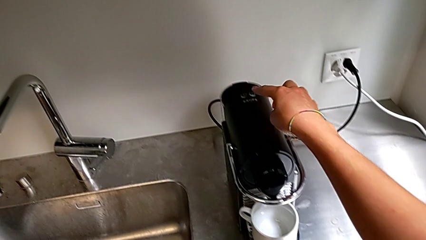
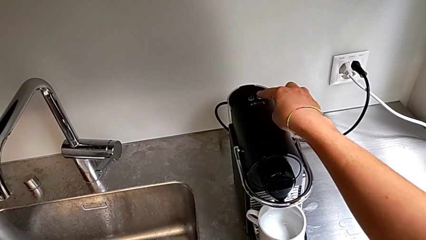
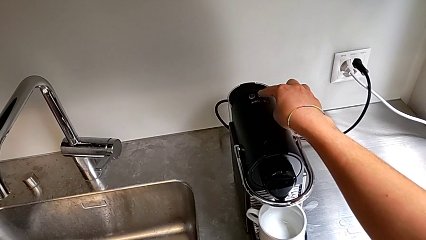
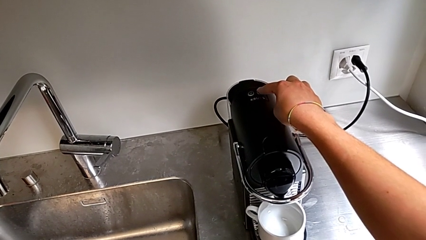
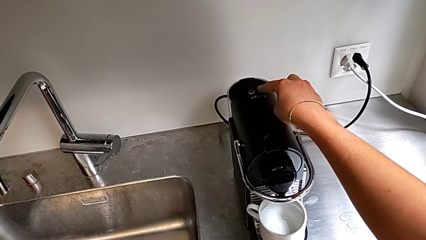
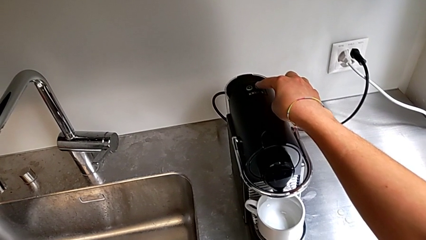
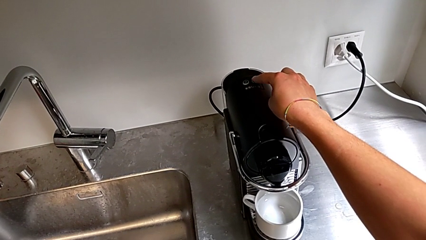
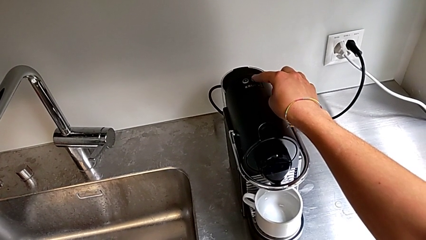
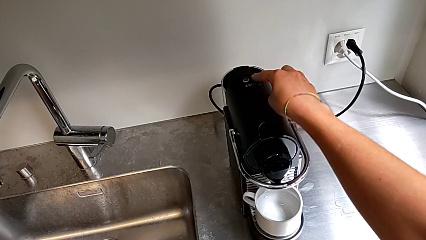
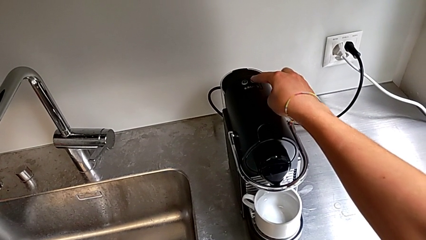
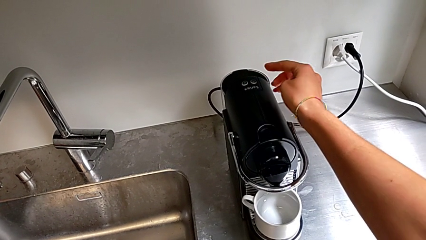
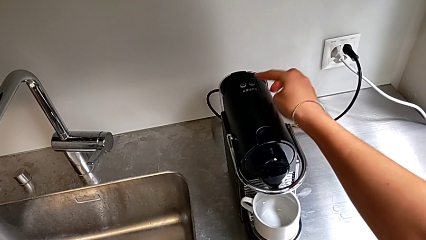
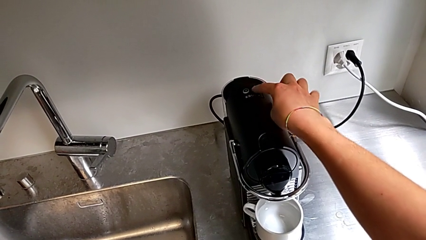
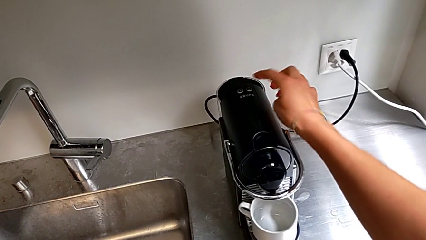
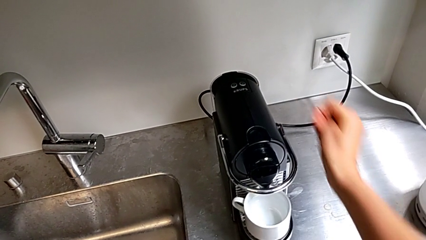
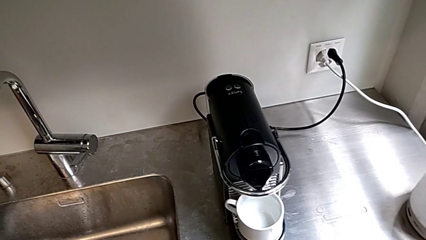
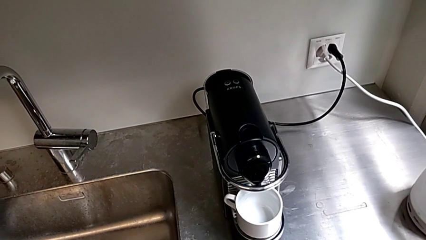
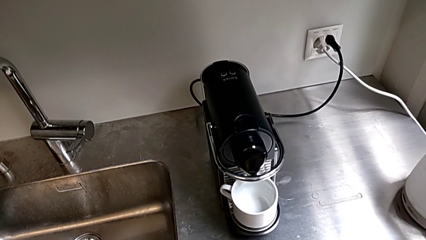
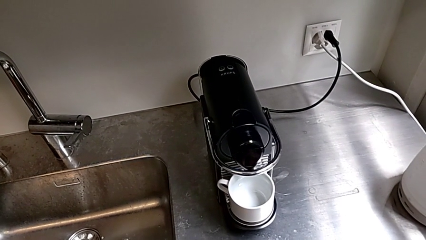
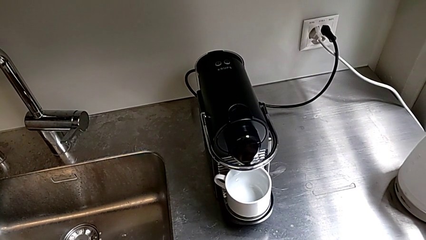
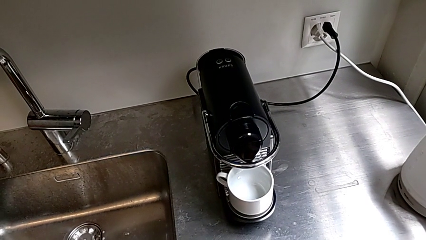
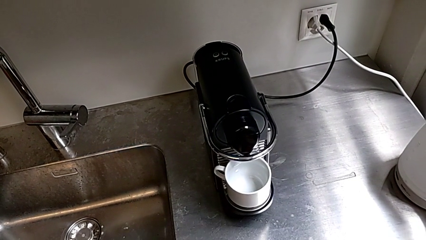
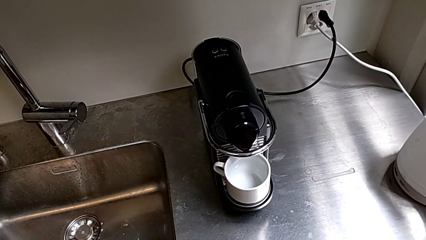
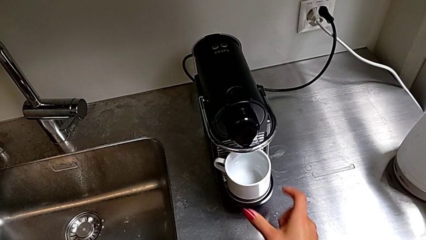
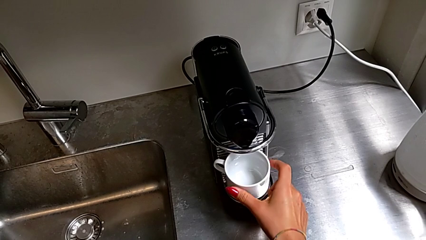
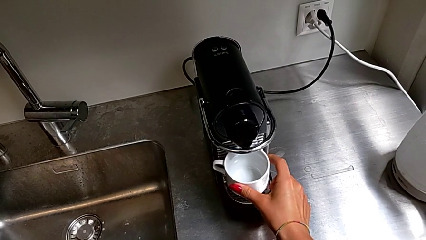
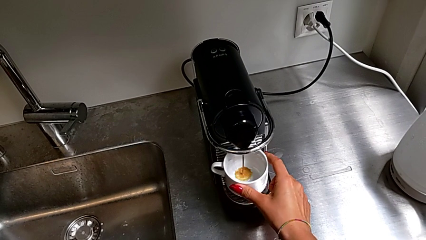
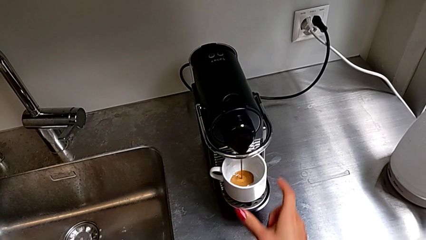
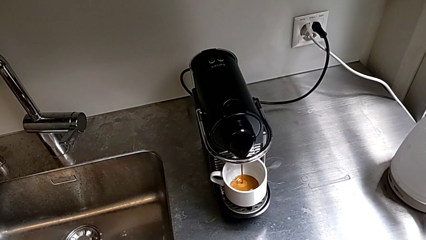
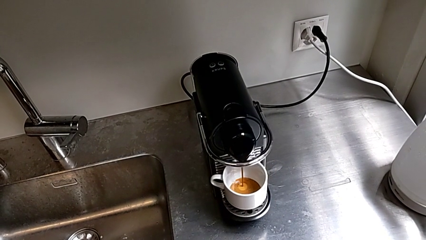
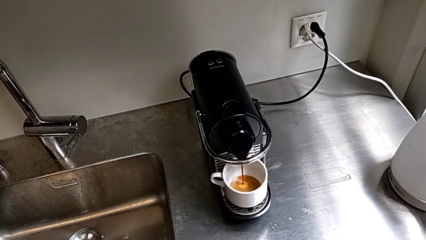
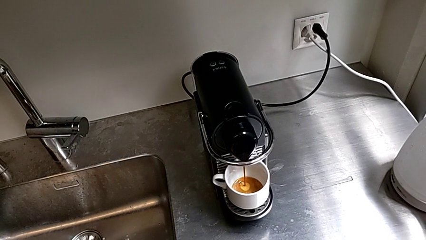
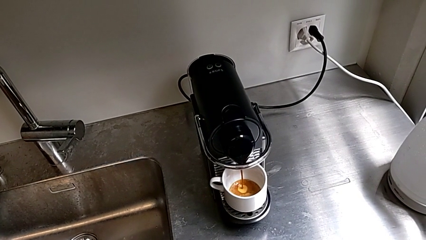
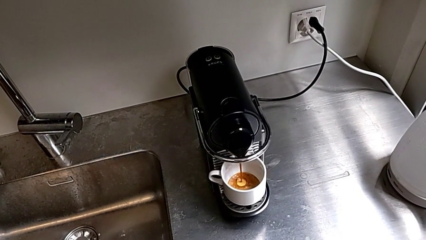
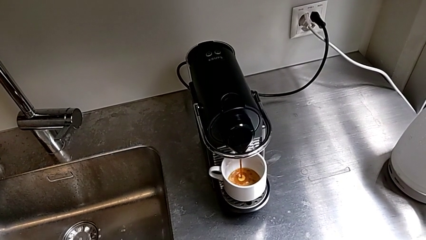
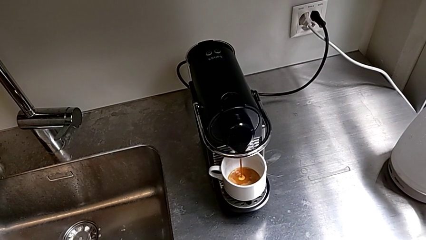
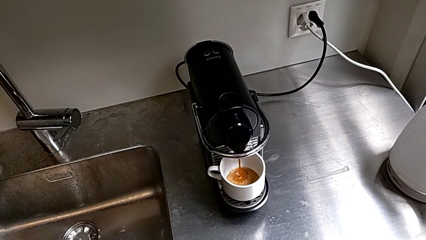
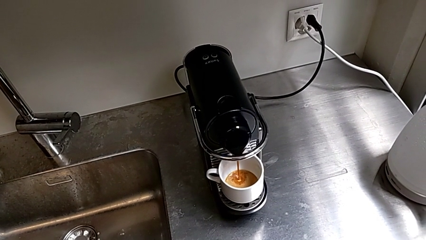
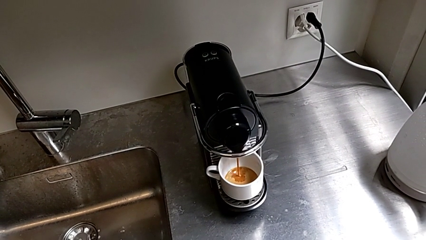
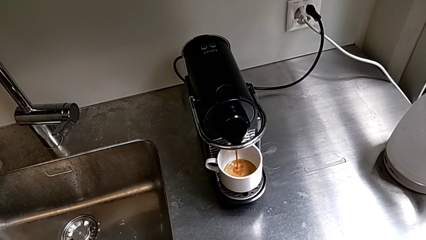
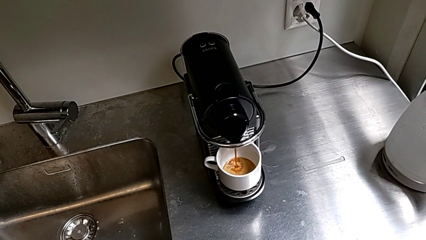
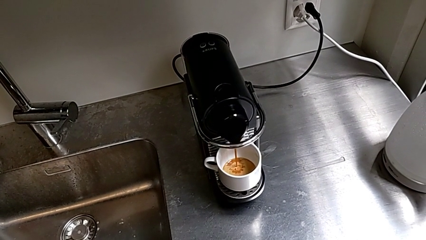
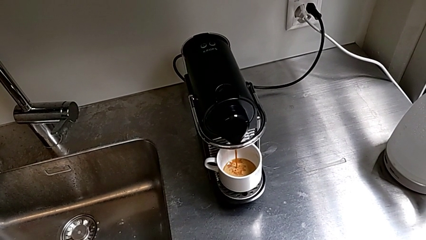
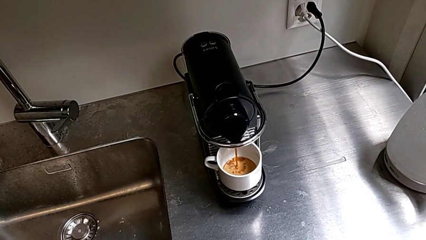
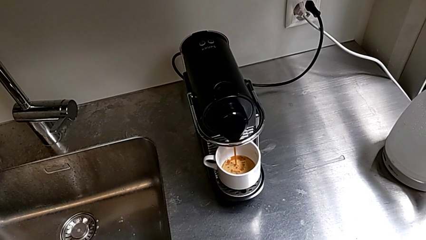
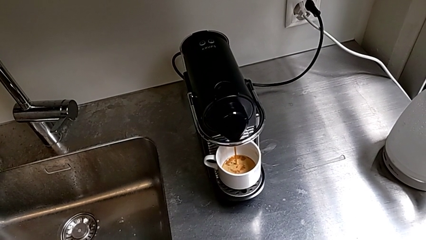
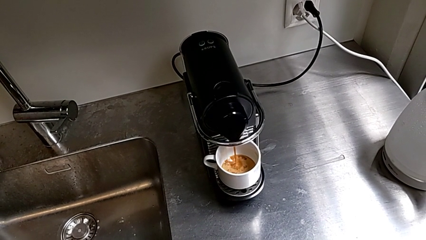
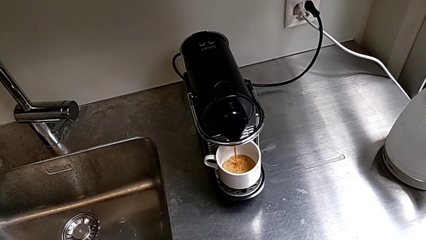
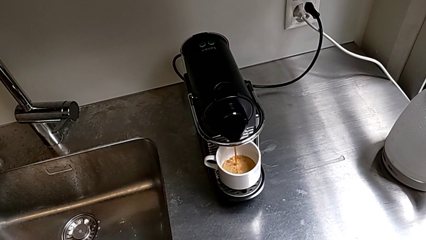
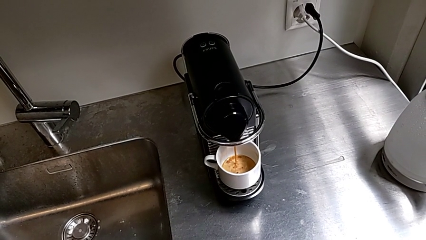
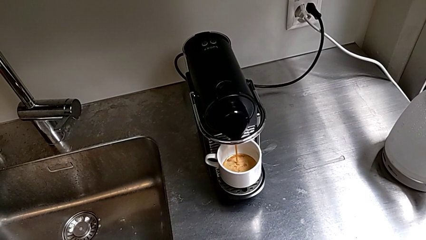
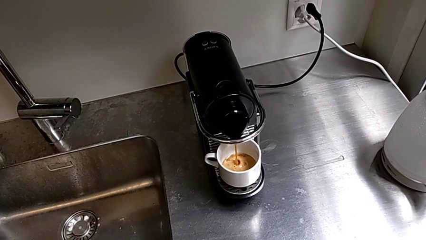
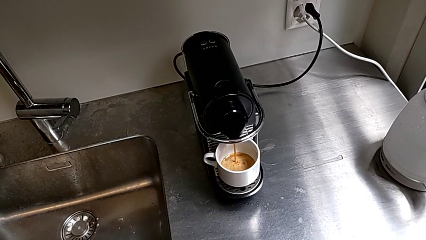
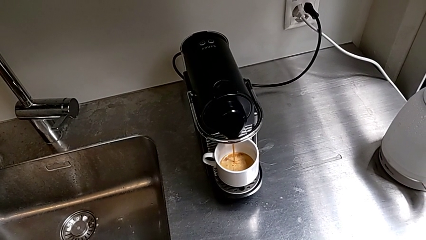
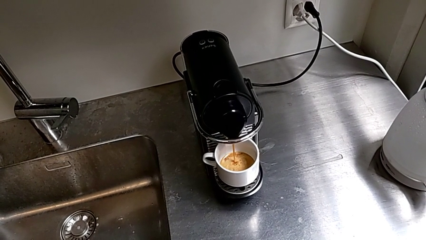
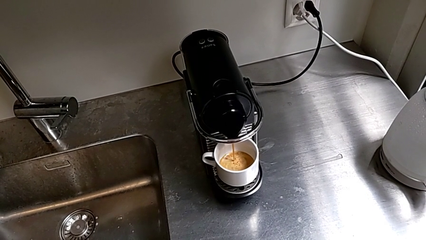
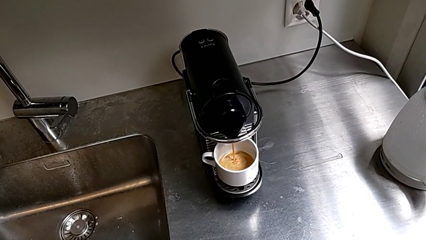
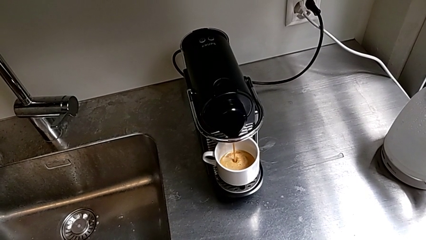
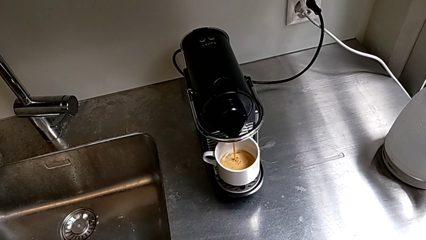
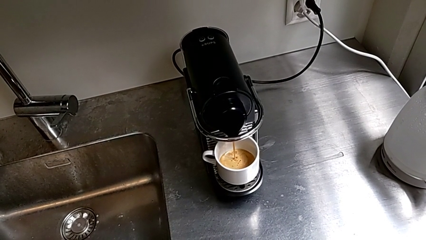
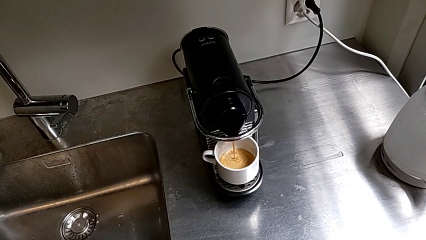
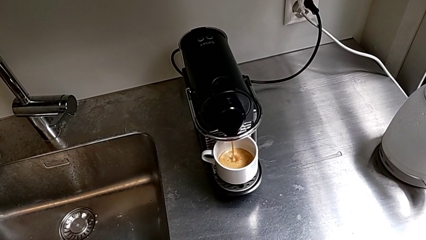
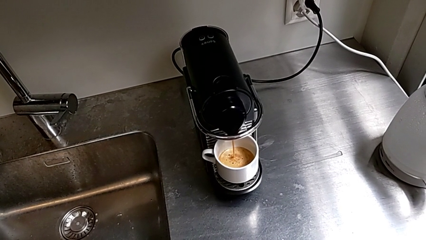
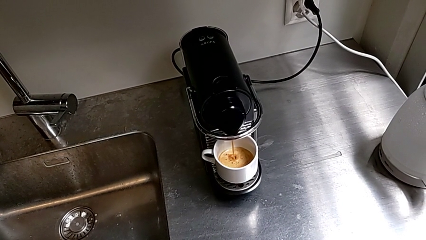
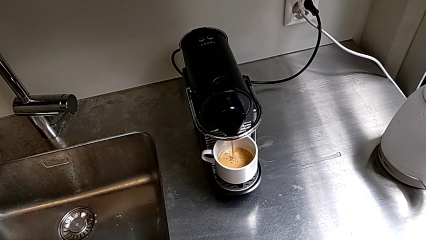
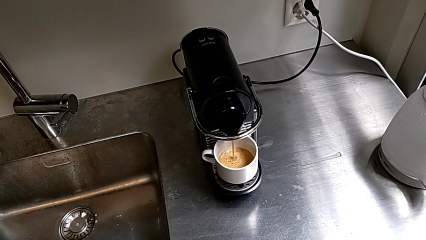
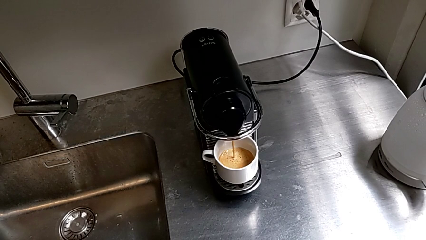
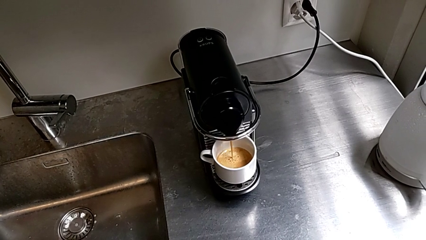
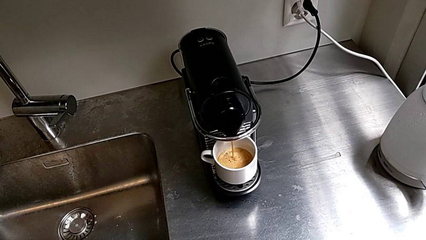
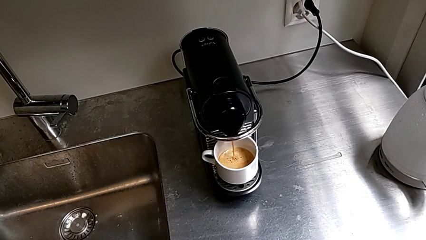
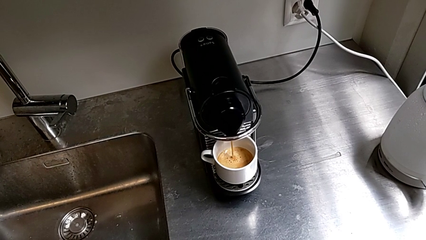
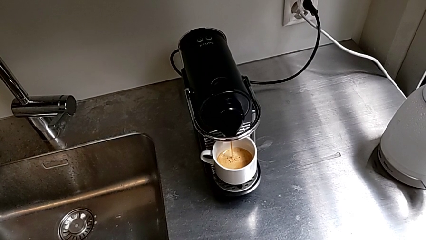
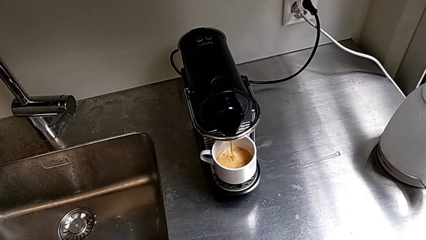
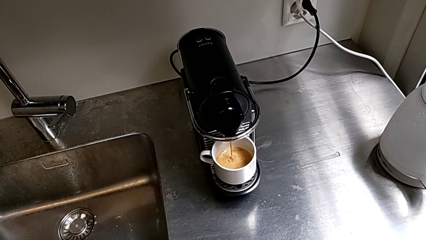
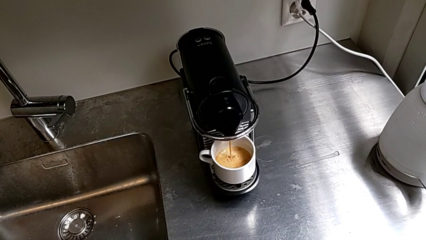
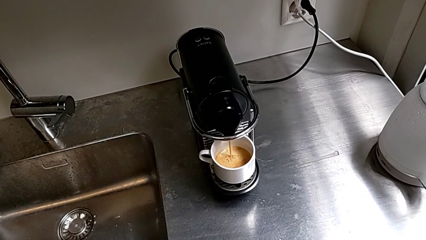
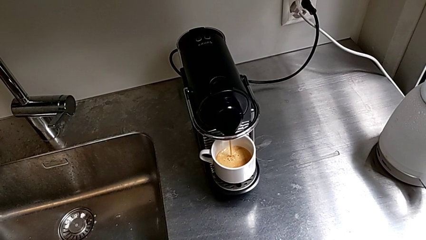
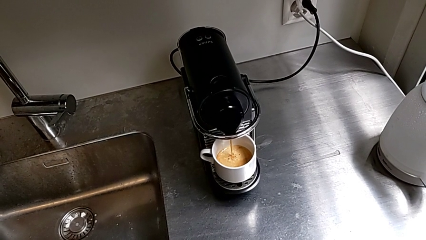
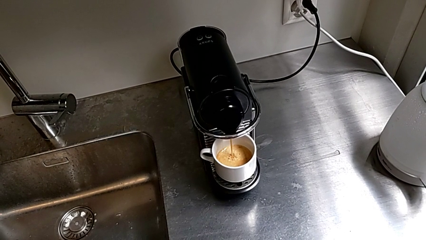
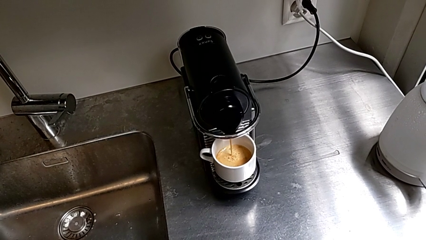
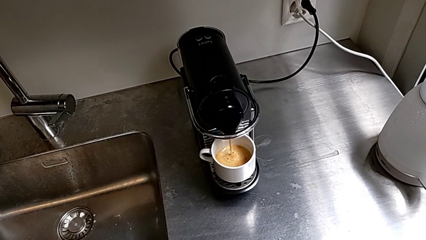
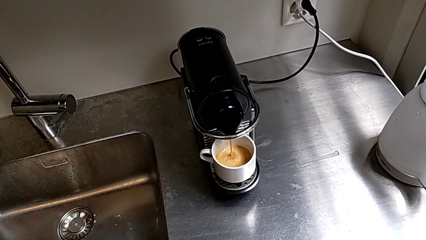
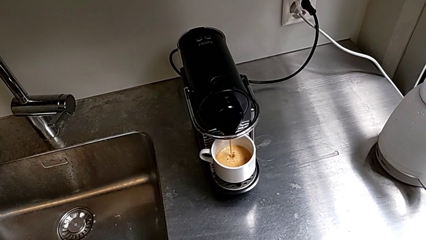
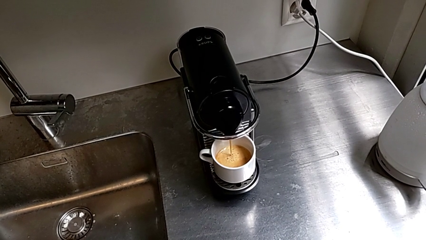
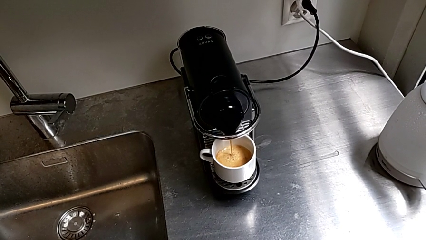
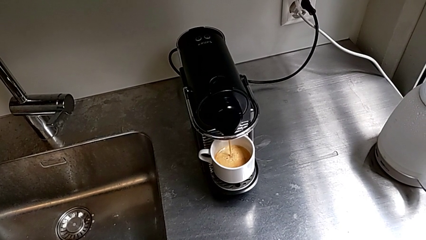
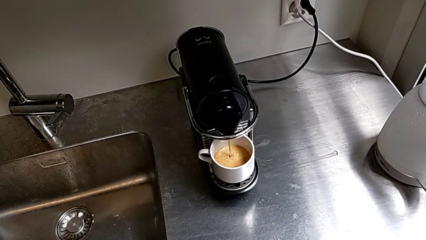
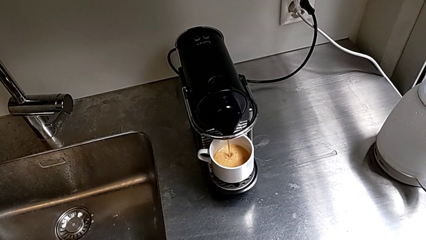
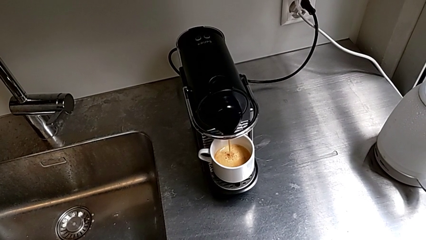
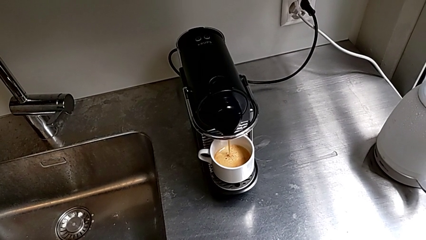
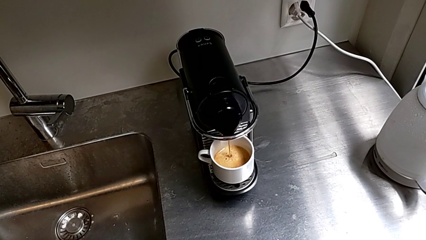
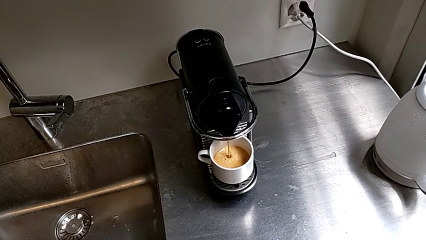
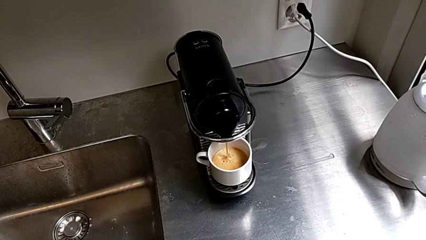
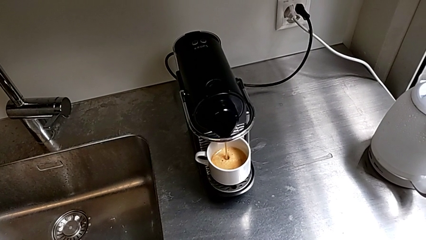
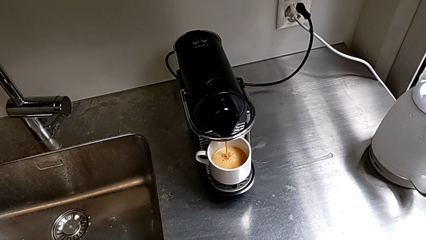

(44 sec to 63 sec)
The camera wearer is brewing a cup of coffee. They press the right button.
